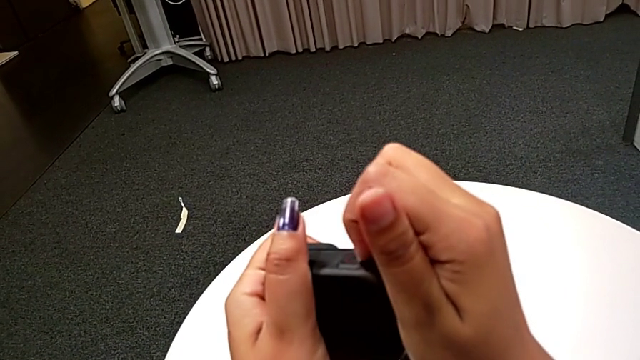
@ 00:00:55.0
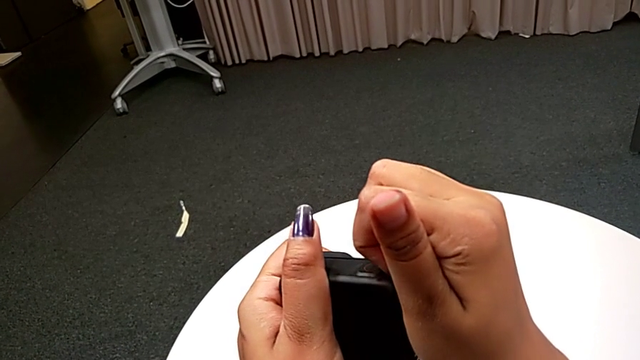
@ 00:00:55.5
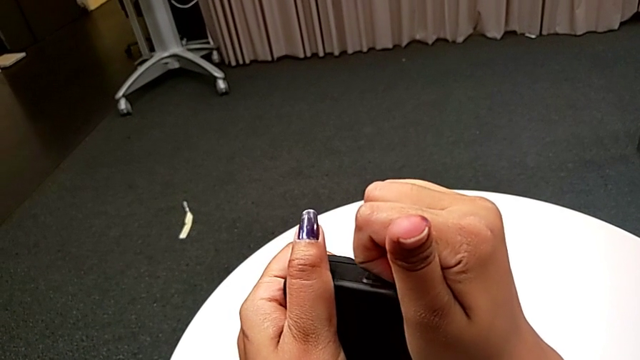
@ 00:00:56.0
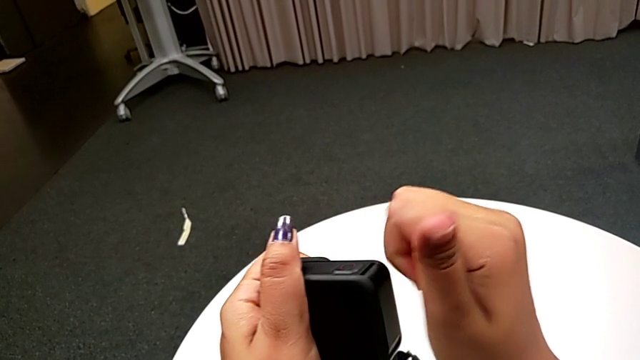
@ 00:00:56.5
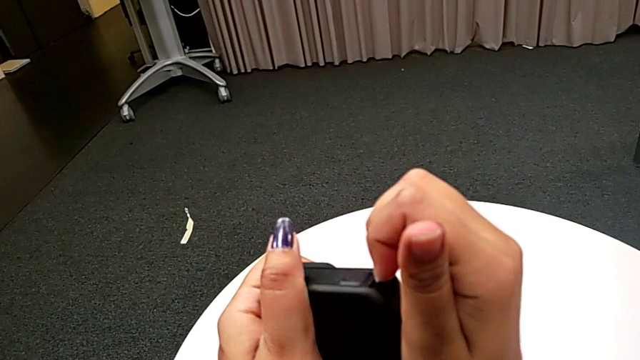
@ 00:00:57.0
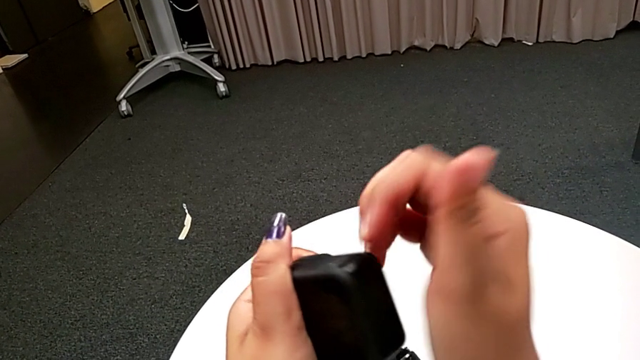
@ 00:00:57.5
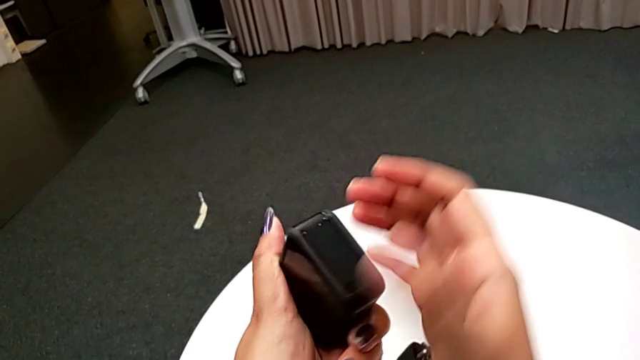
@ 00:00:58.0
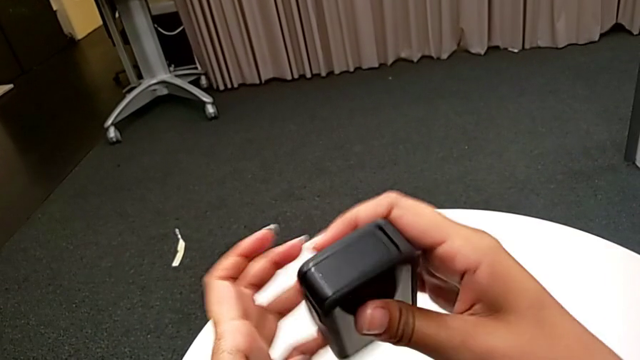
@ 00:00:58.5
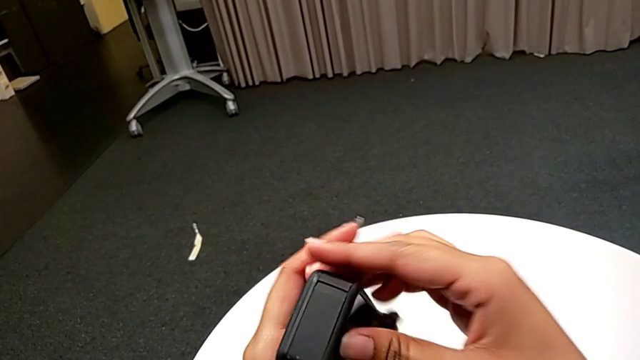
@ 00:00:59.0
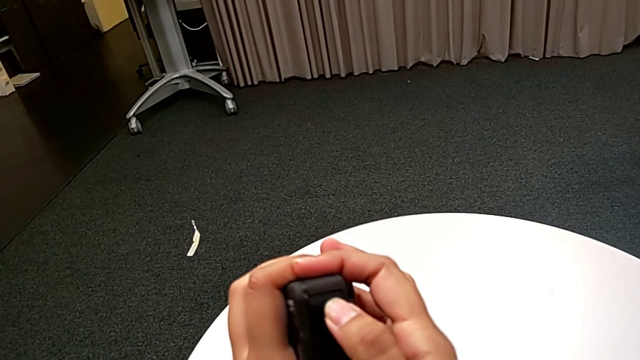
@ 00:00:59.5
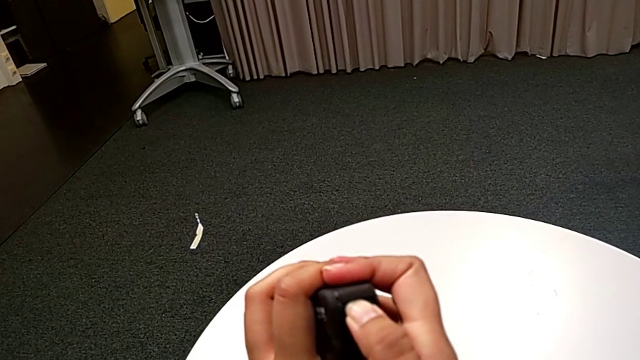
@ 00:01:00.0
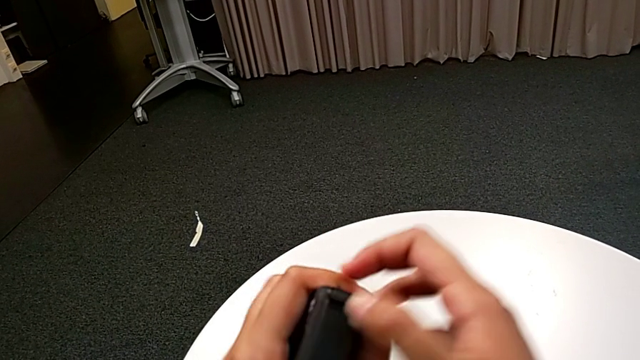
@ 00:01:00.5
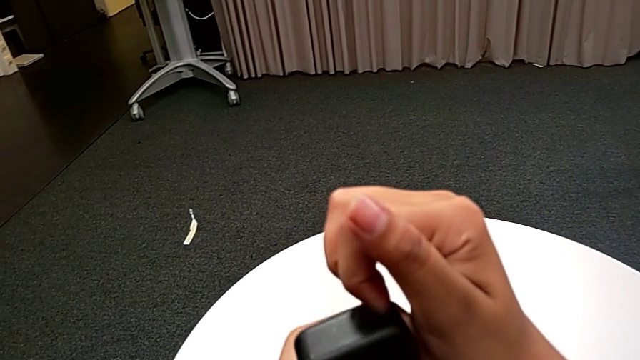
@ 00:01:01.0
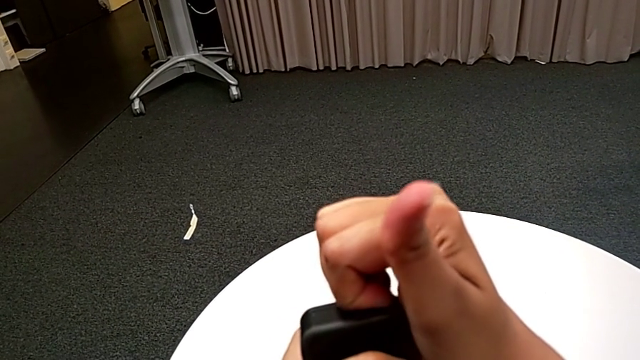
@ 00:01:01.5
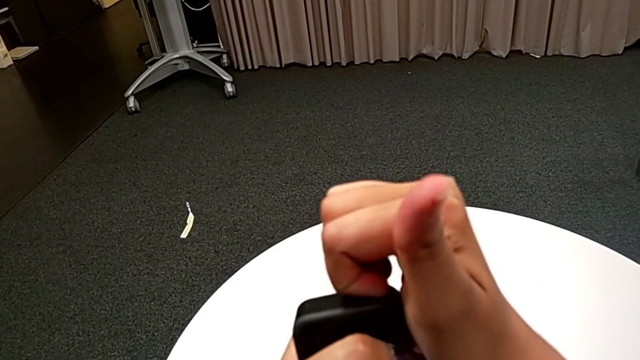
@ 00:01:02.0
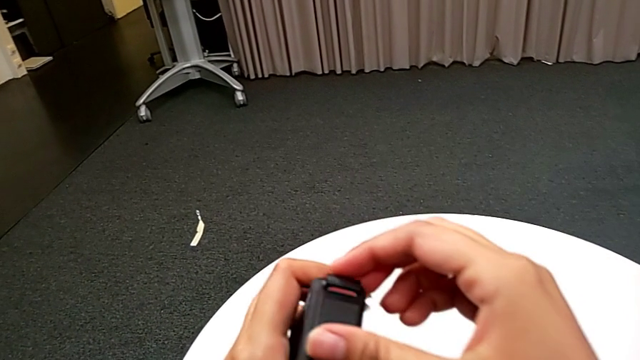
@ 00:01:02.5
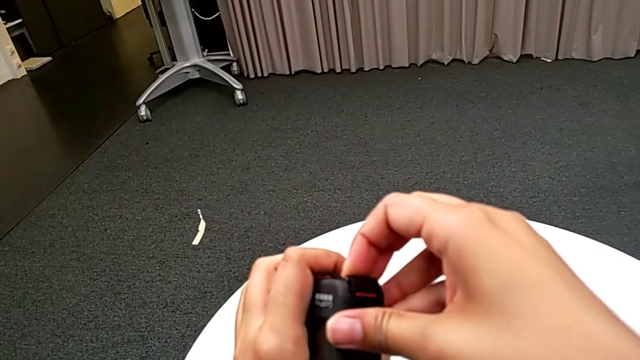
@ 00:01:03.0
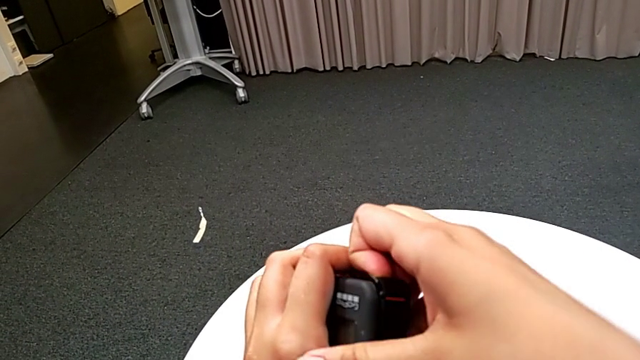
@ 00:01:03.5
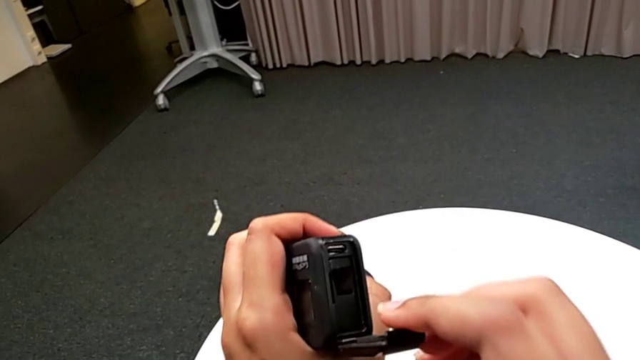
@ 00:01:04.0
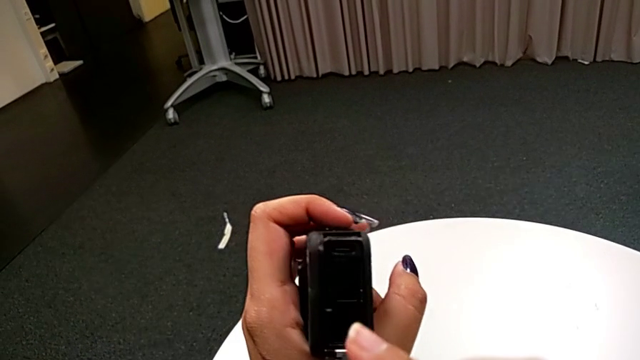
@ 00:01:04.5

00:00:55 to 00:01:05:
The camera wearer is exchanging a new SD card into the GoPro. They grab the battery door and open it.

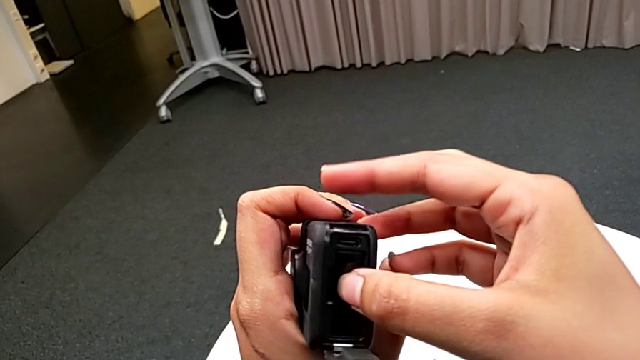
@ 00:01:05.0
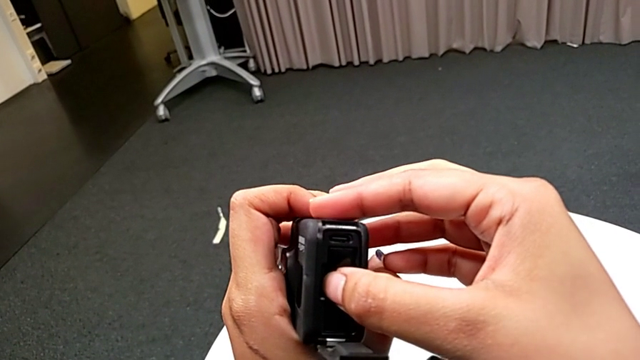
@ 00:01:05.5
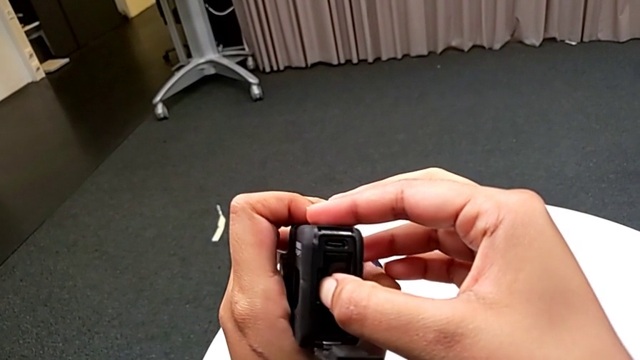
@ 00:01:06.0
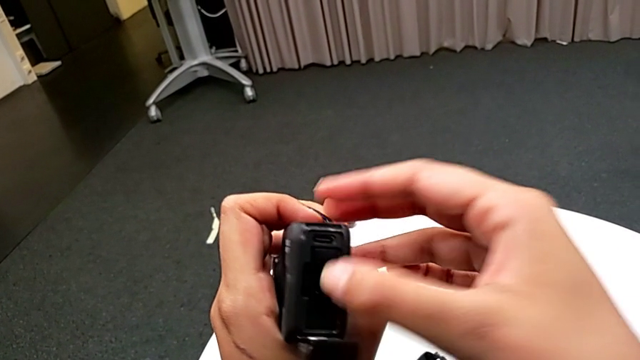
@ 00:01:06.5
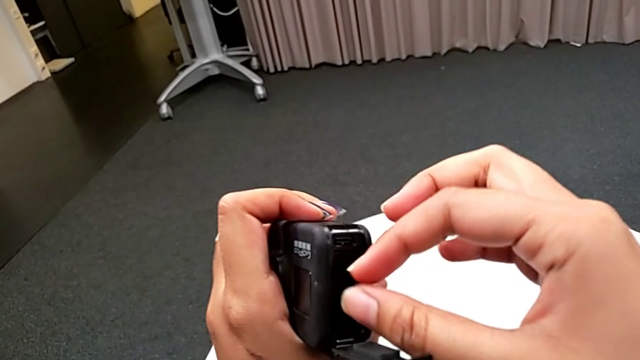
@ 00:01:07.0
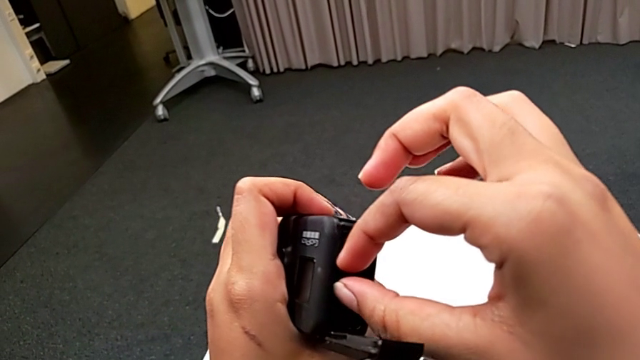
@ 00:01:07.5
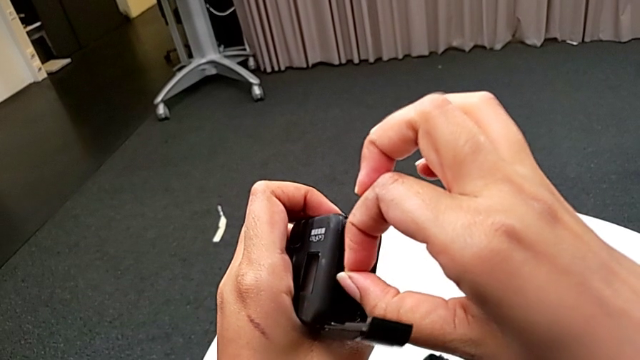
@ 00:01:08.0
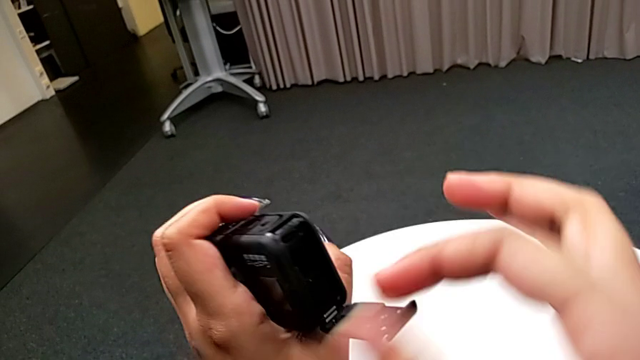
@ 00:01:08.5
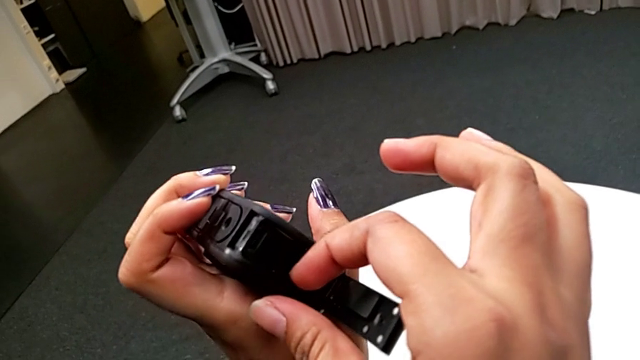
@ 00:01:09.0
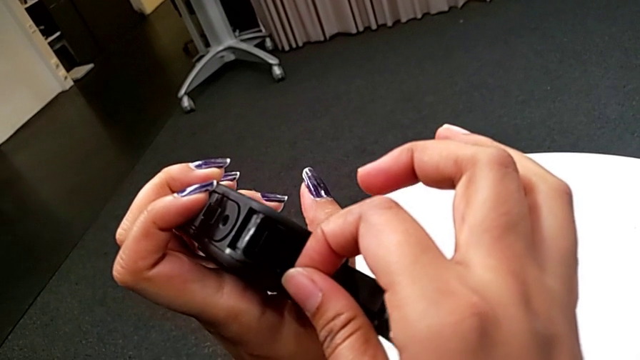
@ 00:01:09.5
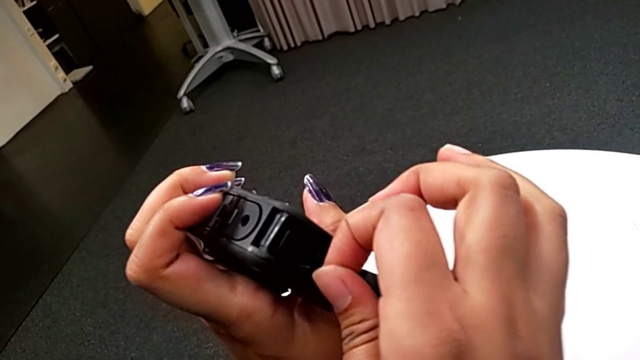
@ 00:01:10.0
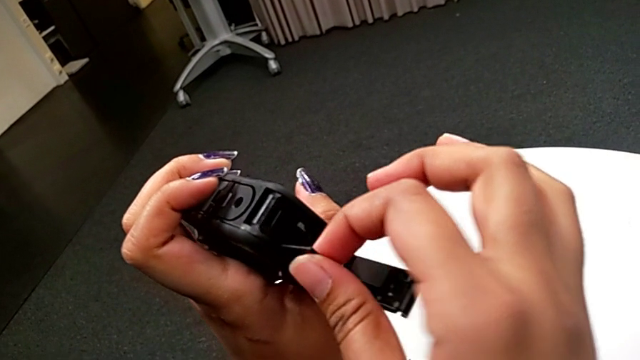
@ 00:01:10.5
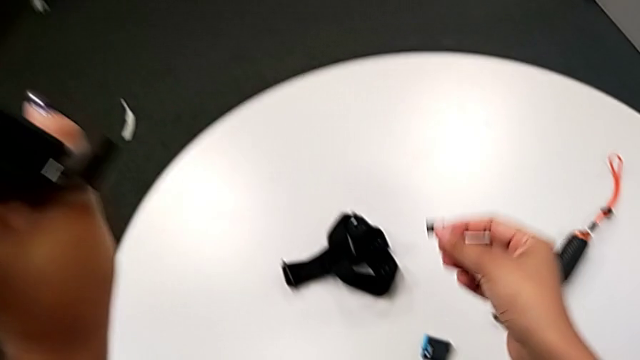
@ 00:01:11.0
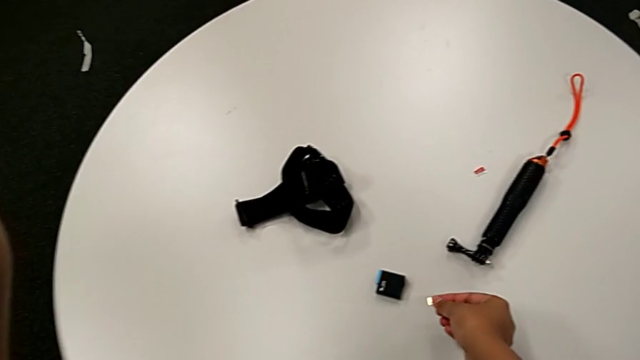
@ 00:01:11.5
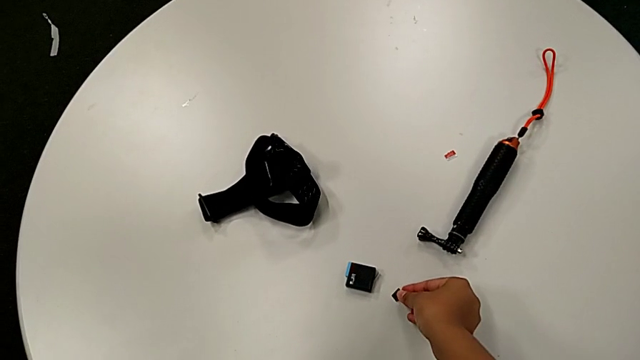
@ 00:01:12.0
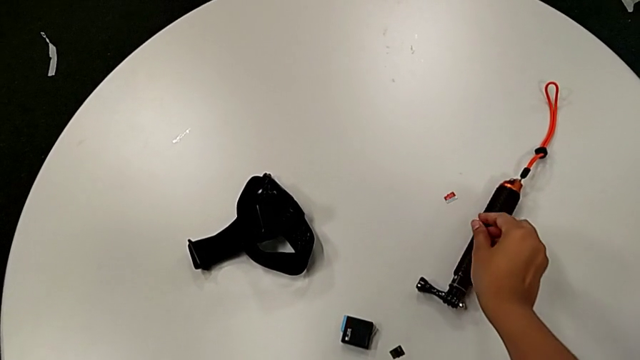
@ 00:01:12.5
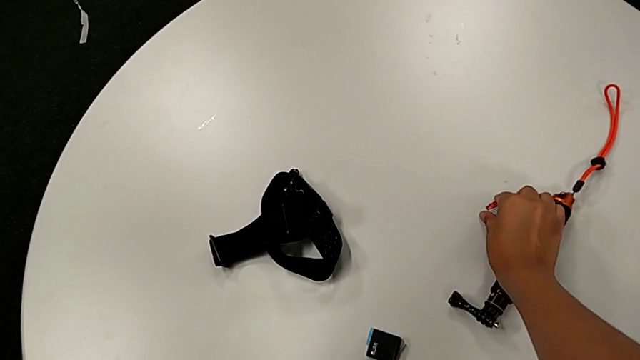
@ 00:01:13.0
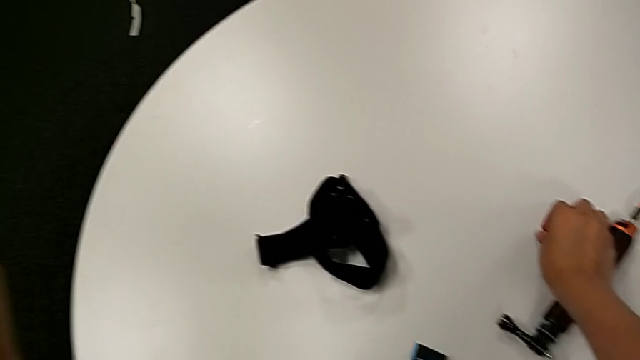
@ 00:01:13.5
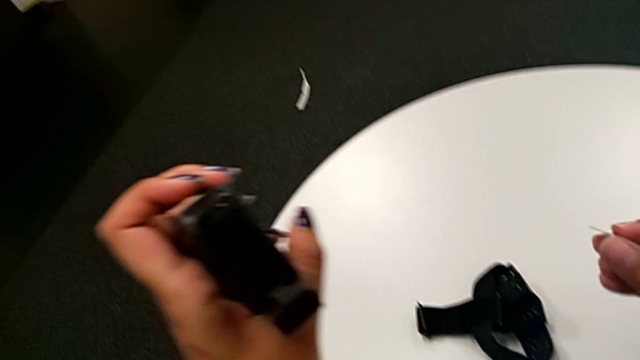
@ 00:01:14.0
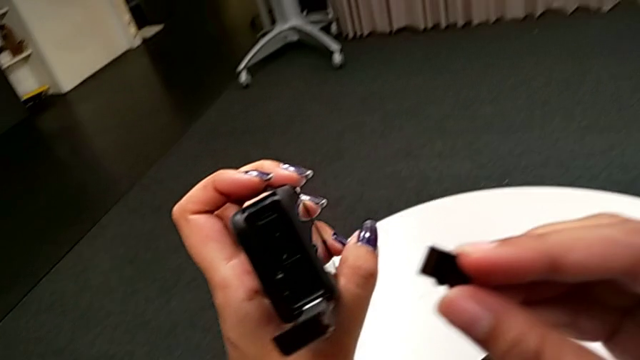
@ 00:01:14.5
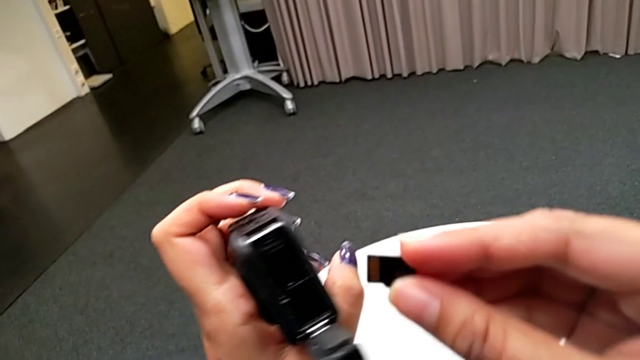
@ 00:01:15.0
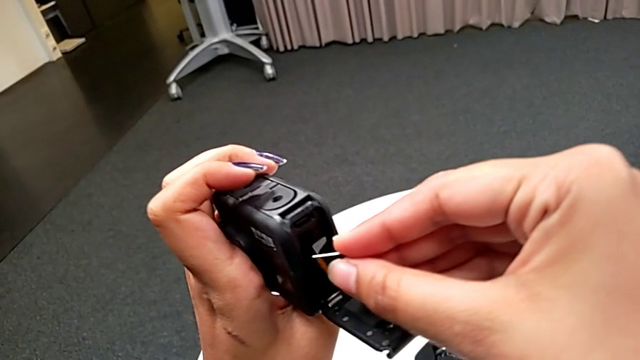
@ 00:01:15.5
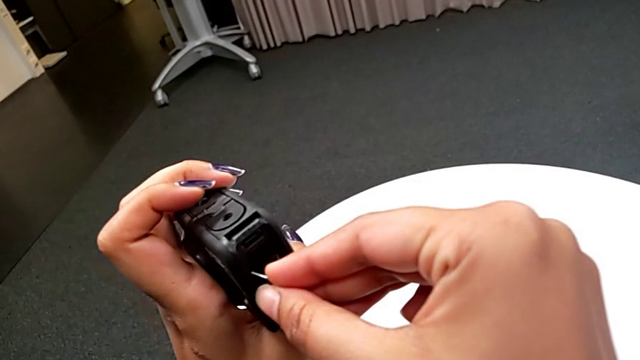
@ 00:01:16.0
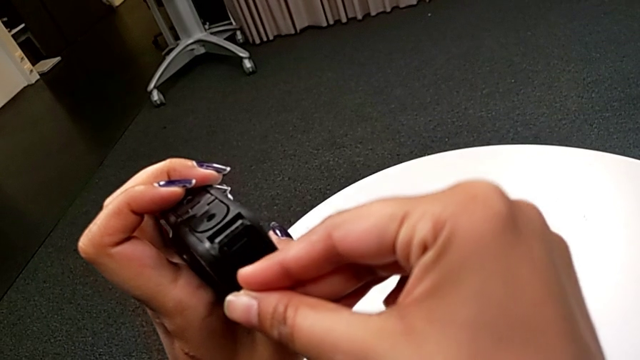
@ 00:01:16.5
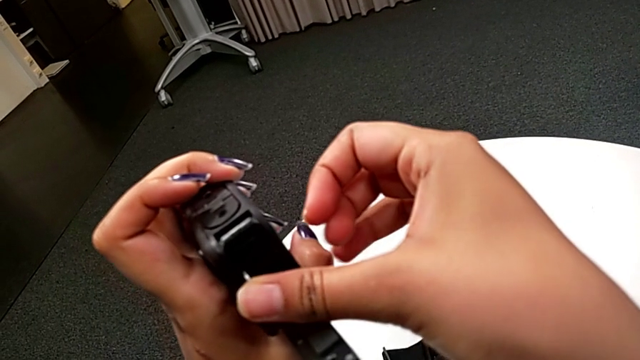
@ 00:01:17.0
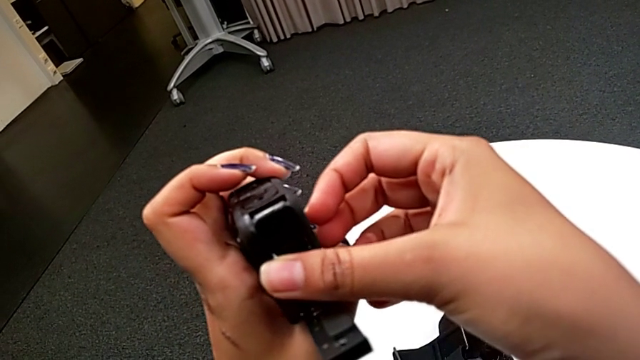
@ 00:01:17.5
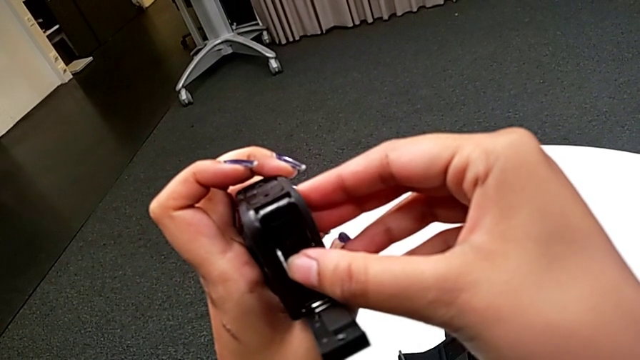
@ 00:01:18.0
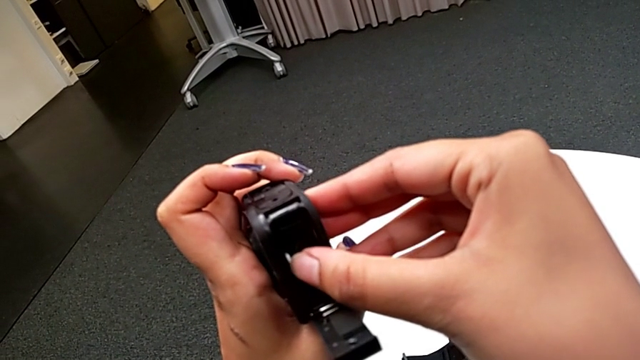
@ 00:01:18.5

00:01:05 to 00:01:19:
The camera wearer is exchanging a new SD card into the GoPro. They withdraw the SD card, place it, lift the new SD card and begin to insert it.
